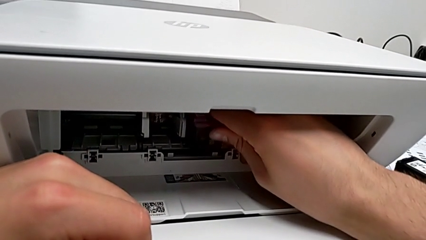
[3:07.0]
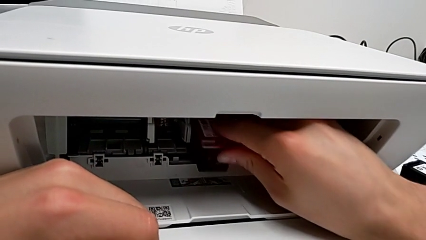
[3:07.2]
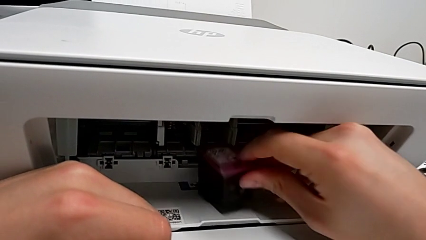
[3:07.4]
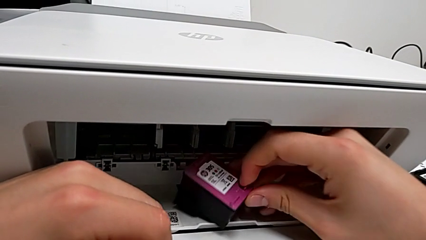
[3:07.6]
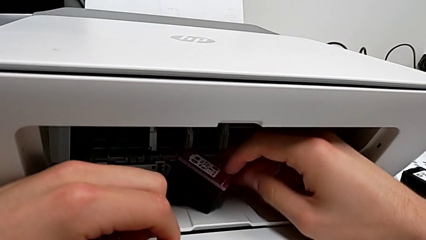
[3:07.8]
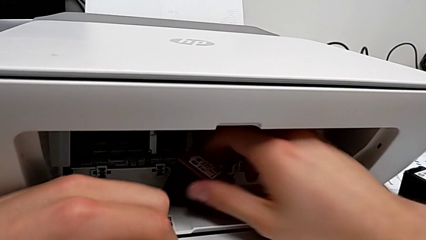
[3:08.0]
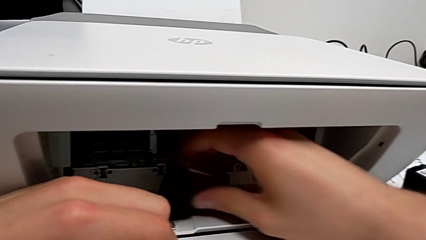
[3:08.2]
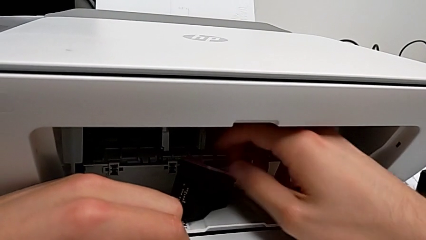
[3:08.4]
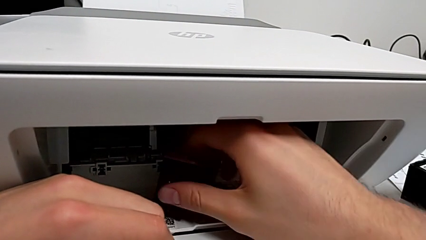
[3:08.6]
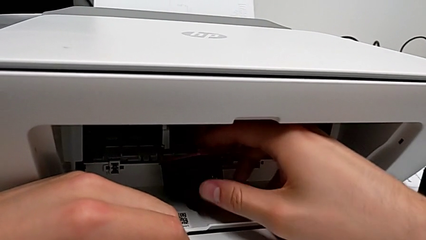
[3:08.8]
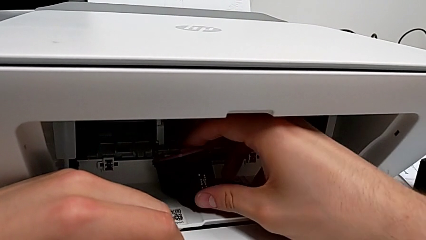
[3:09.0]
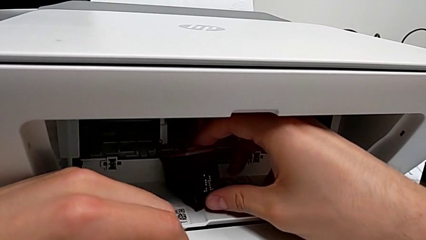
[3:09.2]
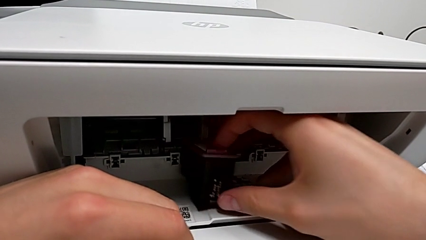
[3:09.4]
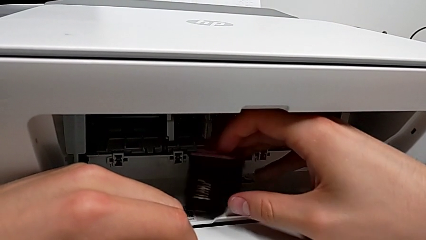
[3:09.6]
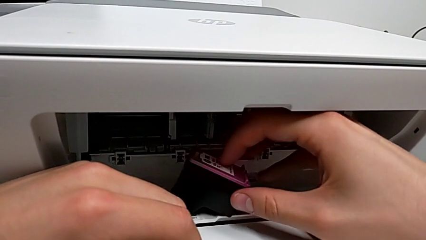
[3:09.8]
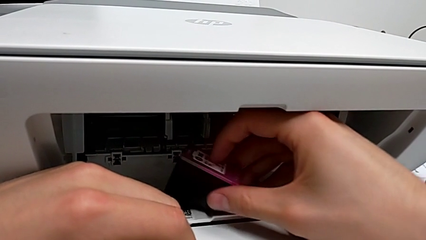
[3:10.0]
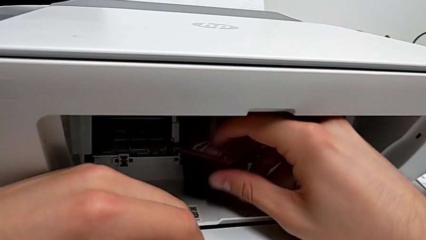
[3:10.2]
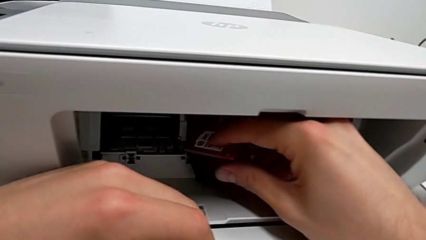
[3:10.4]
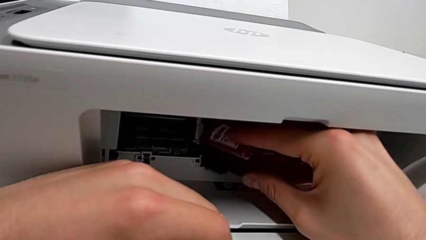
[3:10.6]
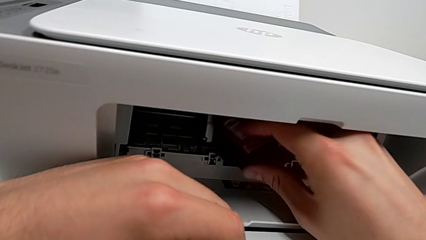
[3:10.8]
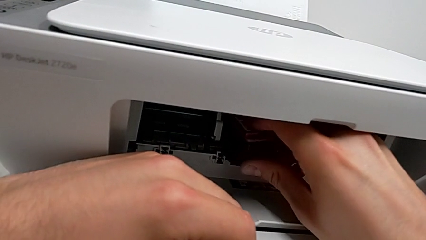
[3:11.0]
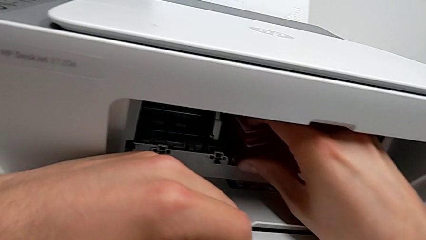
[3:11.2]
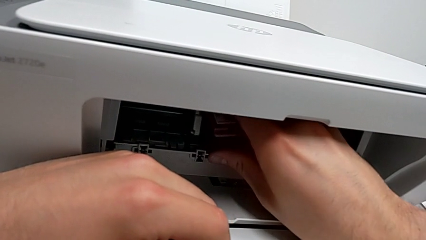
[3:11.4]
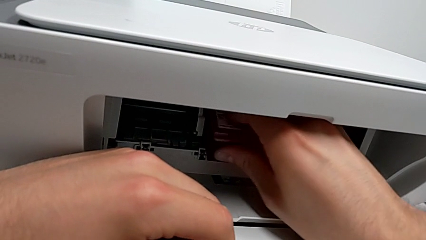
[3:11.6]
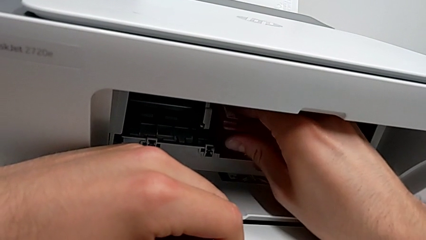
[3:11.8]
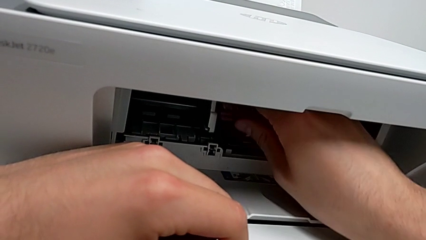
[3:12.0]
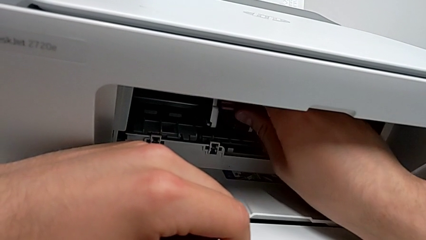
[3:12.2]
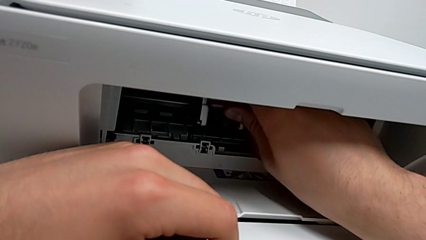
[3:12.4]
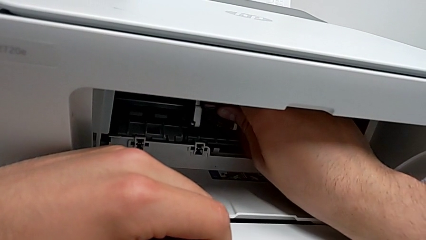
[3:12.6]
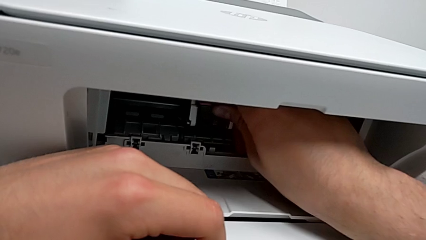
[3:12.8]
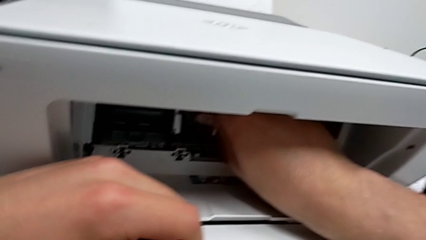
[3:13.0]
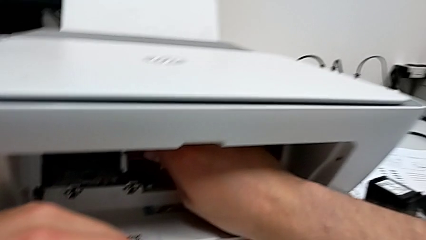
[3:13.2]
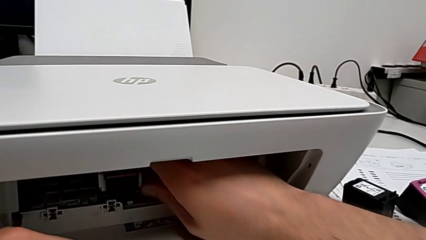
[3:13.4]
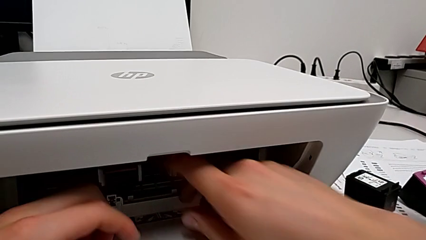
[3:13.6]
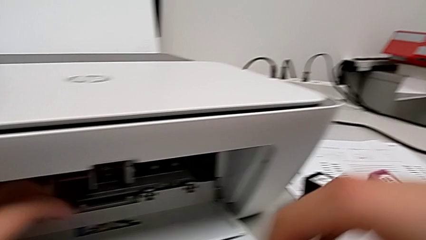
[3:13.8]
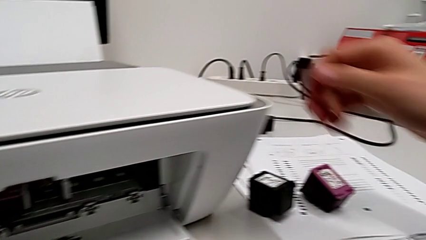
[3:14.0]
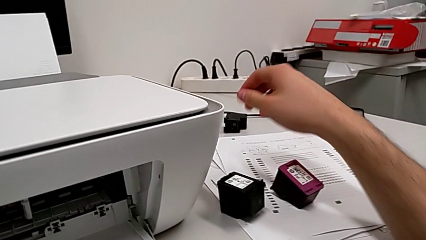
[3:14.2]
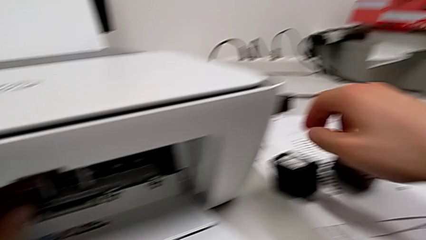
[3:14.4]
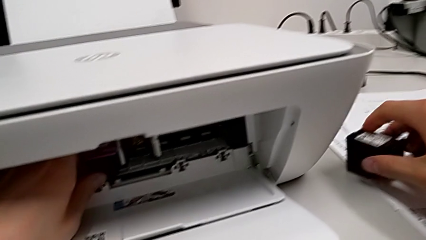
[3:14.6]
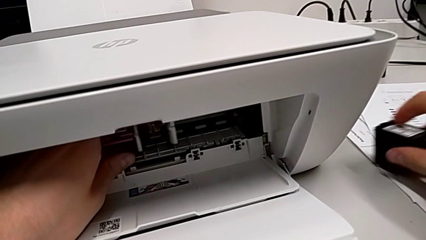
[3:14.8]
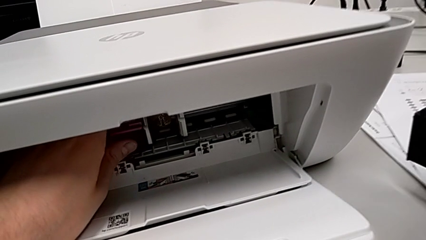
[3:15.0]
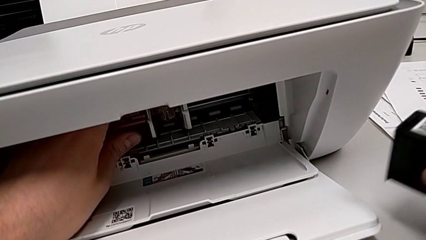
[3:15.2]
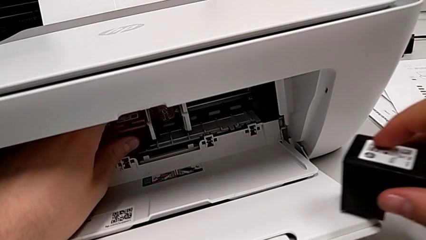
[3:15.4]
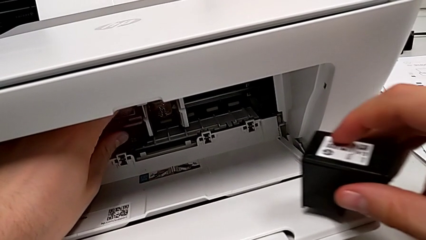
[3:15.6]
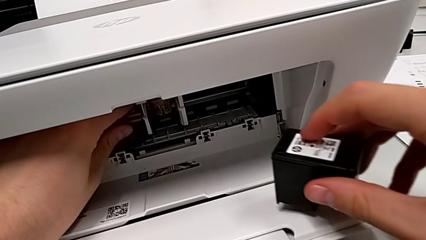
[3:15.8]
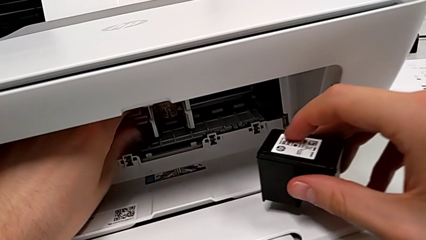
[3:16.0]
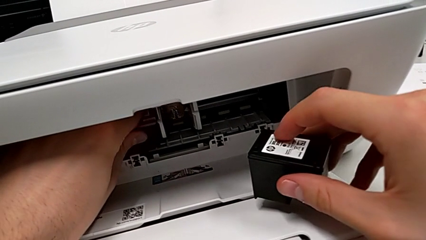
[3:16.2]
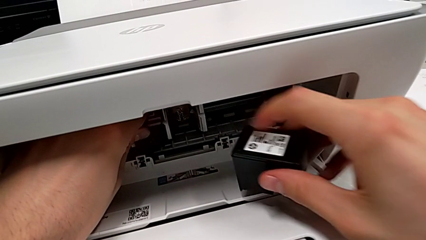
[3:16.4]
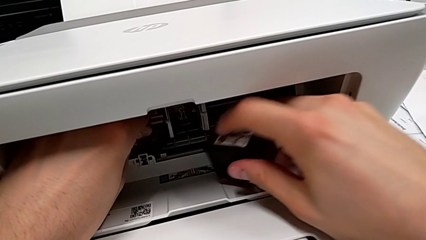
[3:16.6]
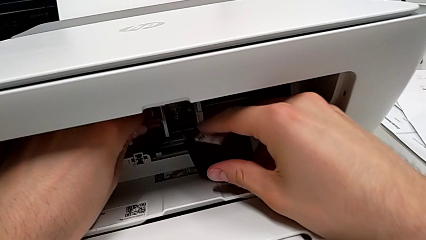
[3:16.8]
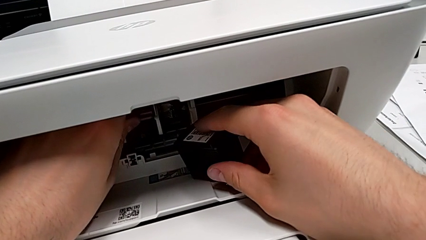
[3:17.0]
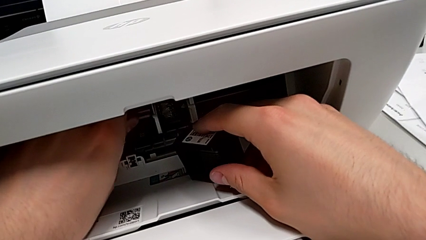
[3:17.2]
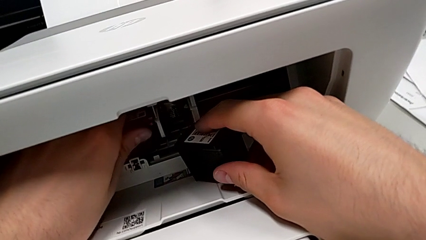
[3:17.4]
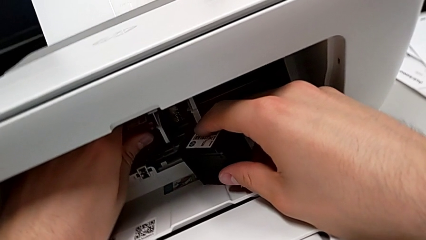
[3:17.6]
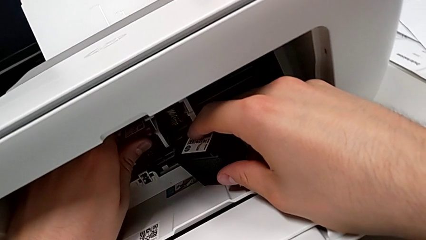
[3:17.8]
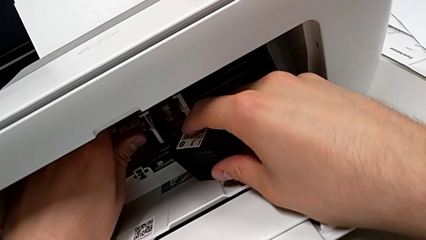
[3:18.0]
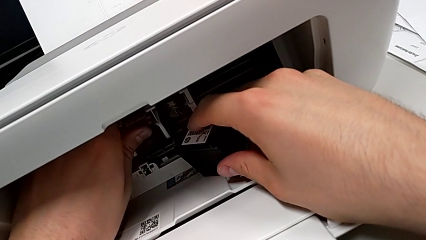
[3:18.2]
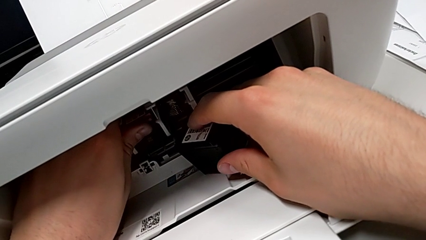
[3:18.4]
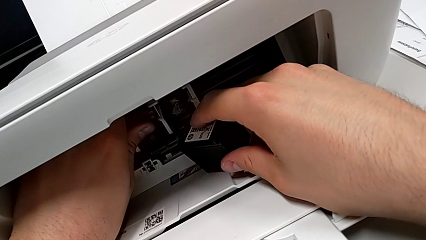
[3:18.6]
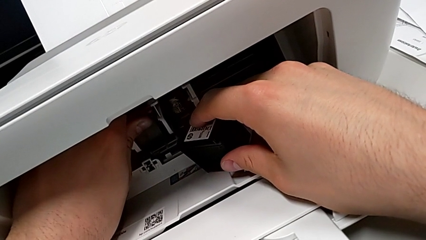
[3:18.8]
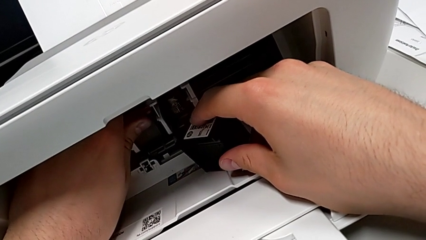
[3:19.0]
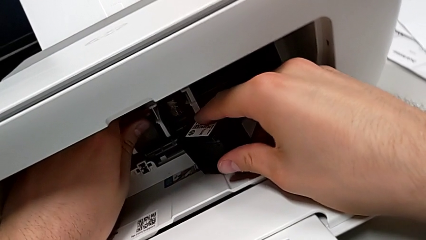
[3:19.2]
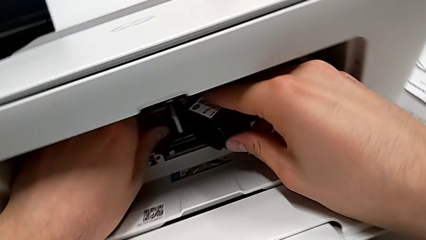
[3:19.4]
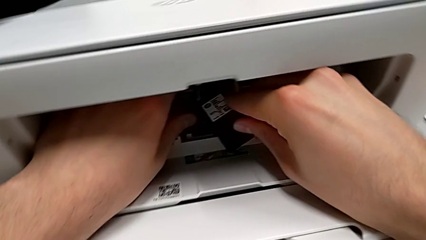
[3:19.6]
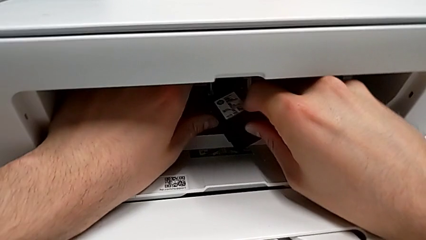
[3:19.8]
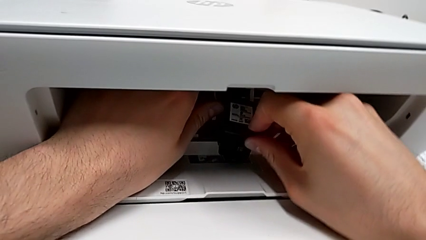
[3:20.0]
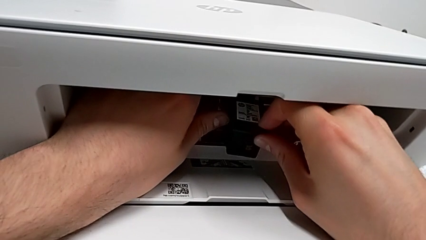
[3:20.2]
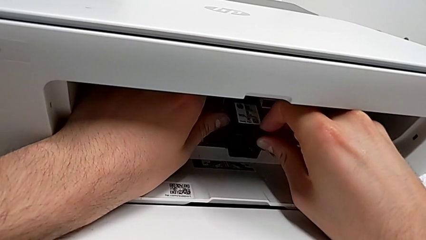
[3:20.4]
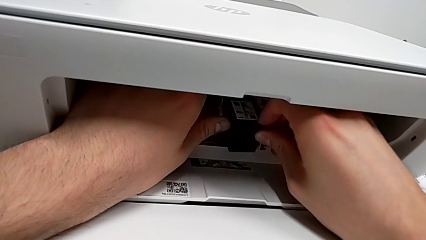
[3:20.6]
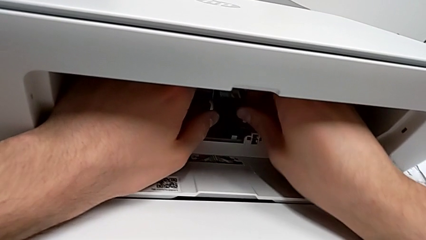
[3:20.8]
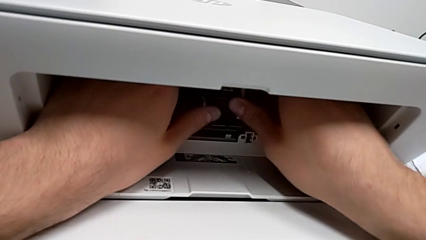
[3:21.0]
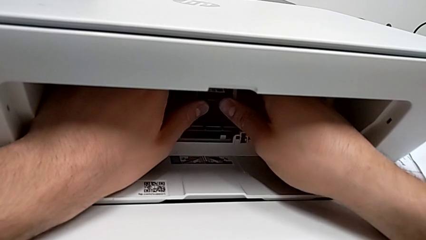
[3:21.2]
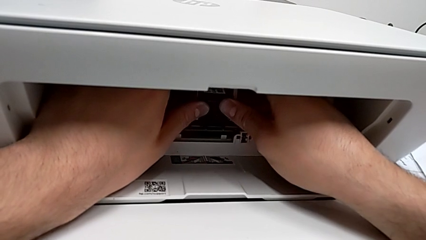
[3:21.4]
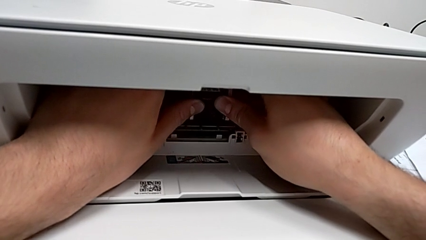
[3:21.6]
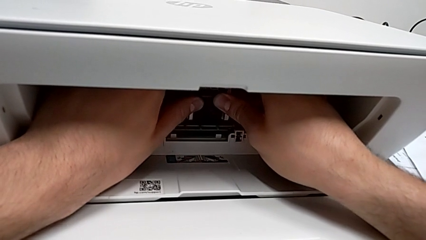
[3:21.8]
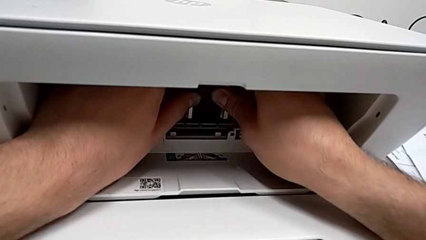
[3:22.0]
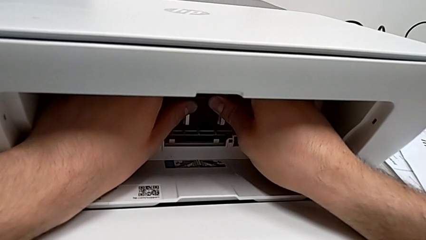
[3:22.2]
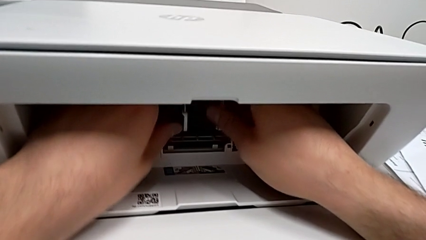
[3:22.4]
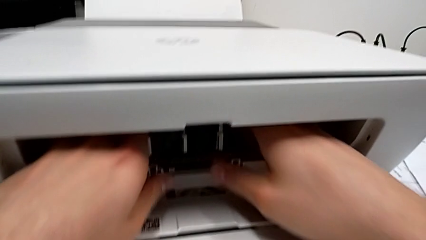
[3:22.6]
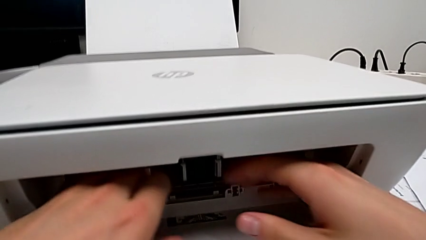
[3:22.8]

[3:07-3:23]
The camera wearer is attempting to change the cartridge, but the teacher corrects them. They rotate the ink cartridge, wrongly withdraw it, failing to connect the ink cartridge correctly, insert the first ink cartridge and insert the second ink cartridge.
